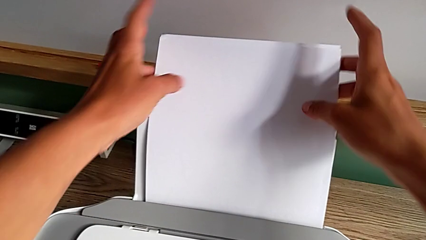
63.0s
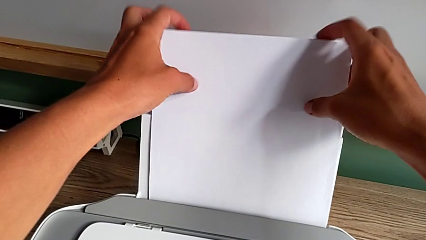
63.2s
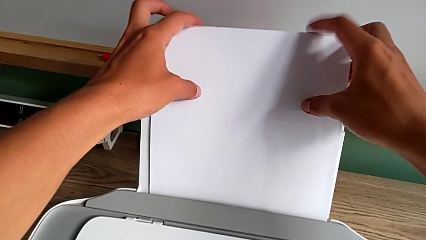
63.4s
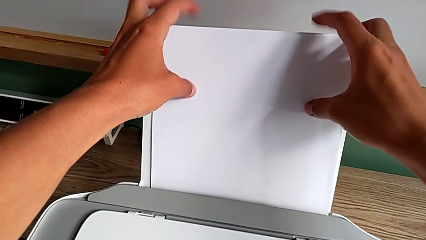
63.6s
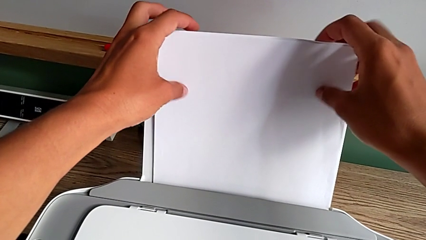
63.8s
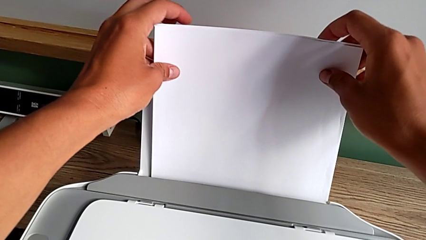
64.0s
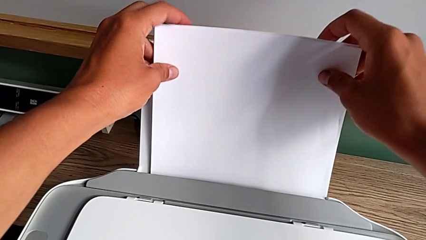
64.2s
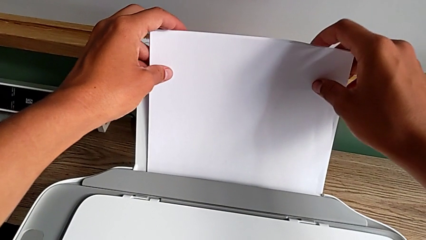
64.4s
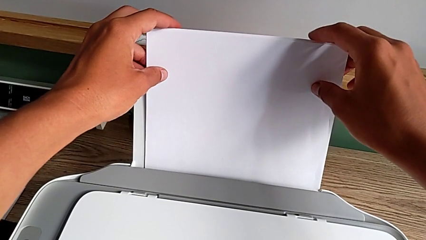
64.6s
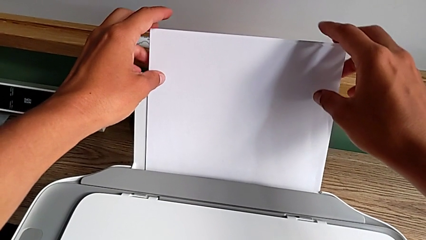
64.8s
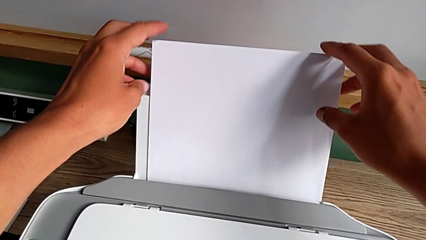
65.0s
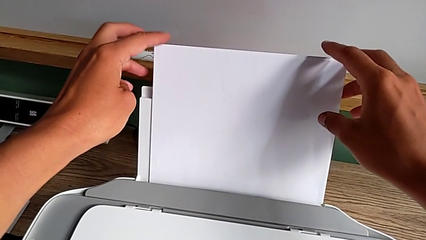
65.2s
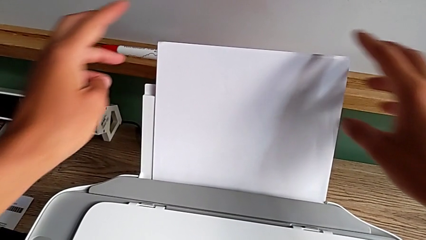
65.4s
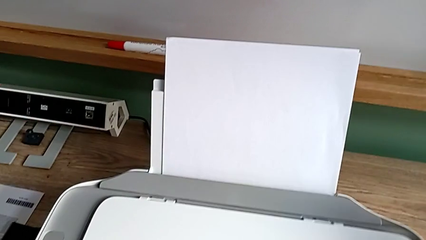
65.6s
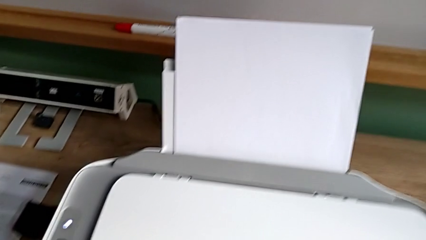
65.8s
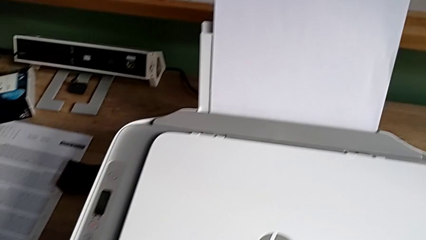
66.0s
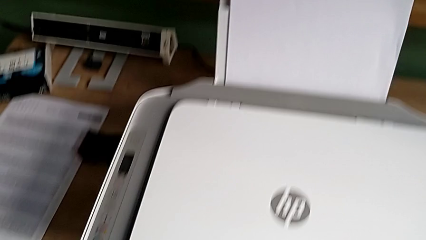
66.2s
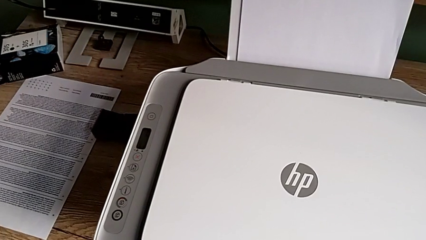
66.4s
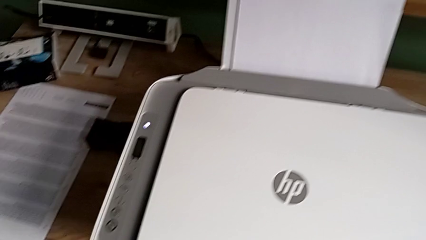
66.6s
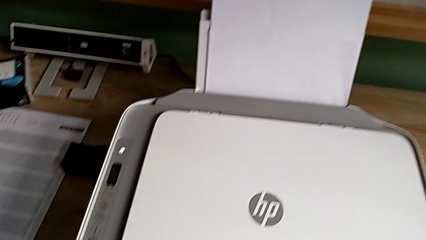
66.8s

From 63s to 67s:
The camera wearer is loading the paper stack to the printer. They insert the paper stack.

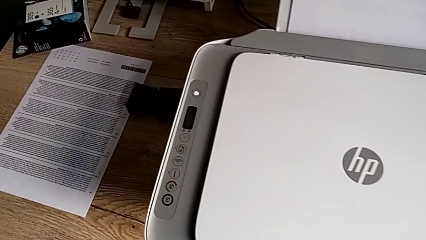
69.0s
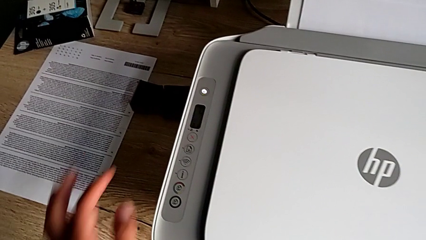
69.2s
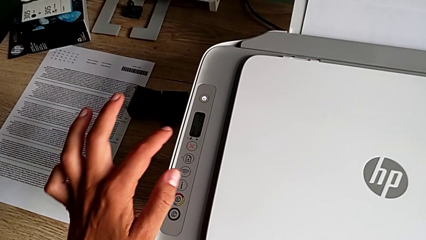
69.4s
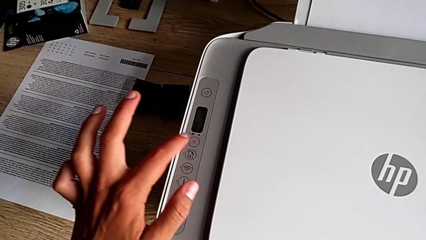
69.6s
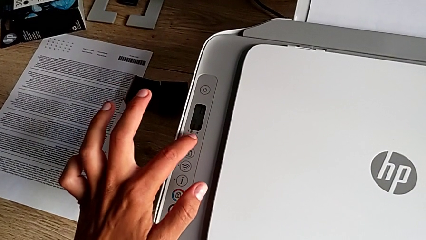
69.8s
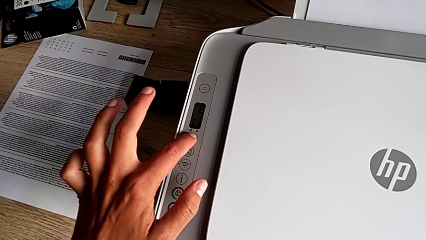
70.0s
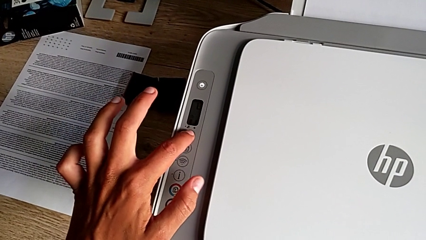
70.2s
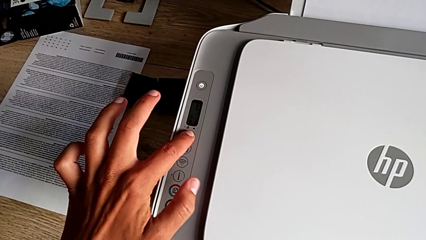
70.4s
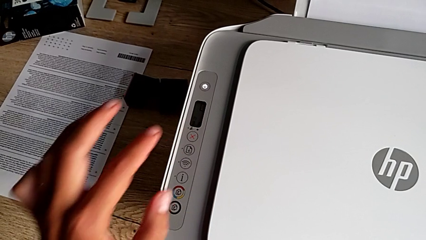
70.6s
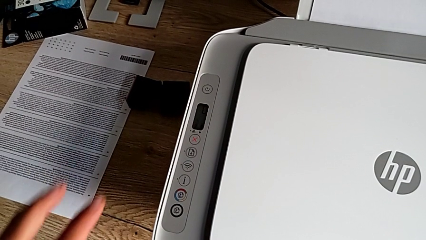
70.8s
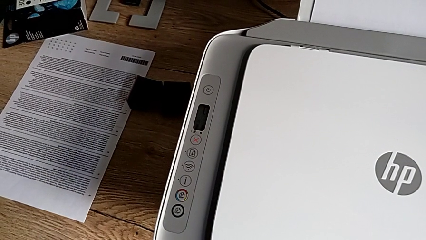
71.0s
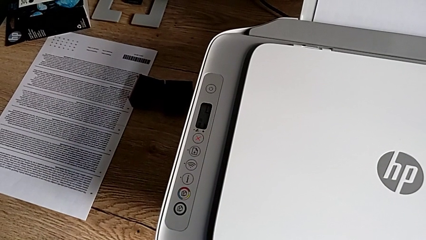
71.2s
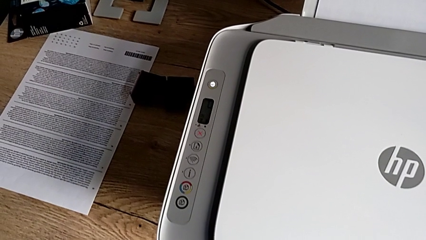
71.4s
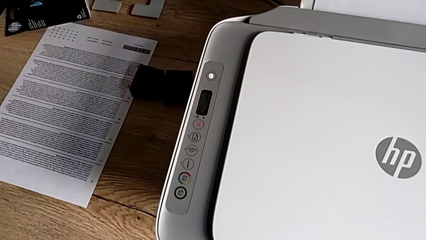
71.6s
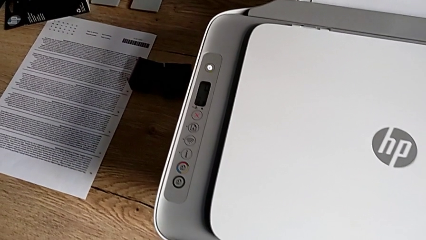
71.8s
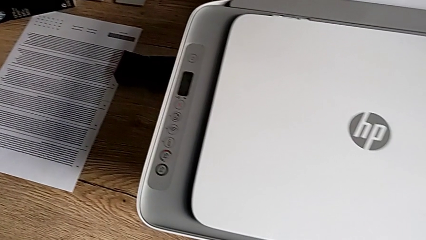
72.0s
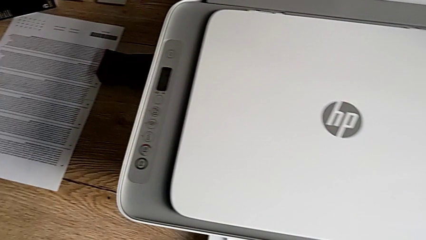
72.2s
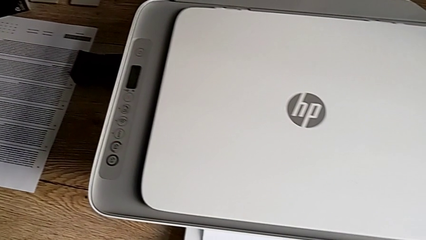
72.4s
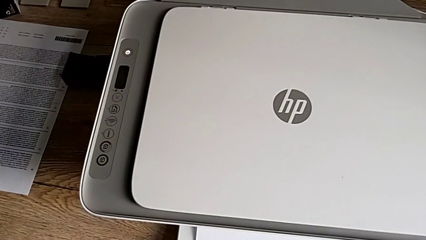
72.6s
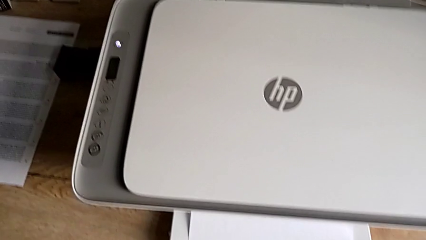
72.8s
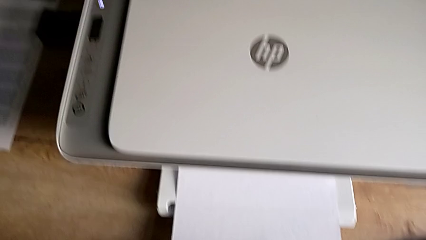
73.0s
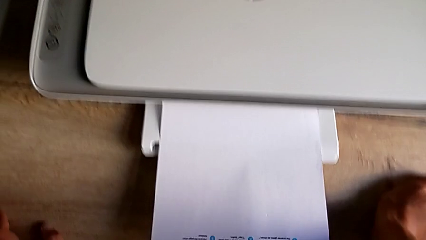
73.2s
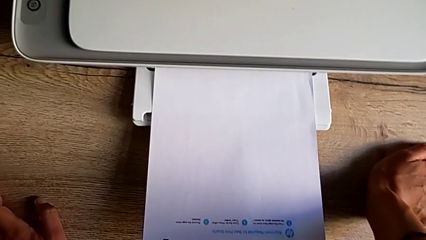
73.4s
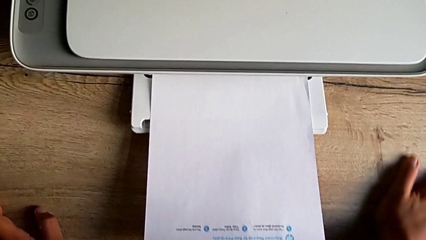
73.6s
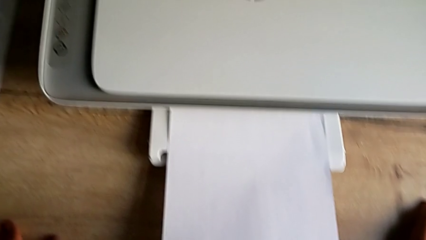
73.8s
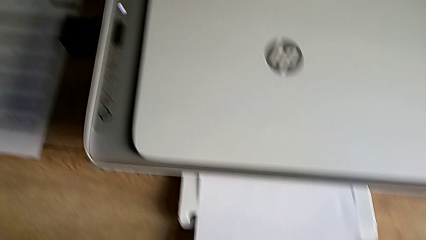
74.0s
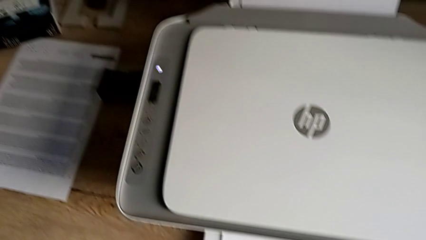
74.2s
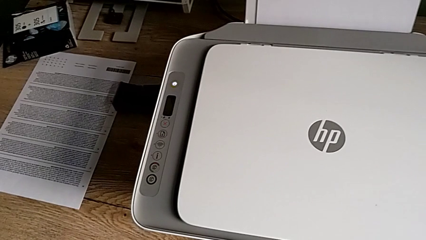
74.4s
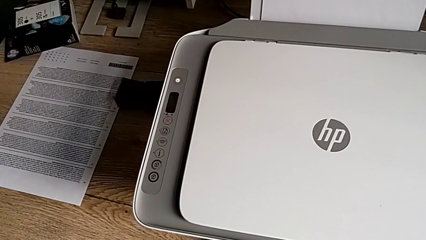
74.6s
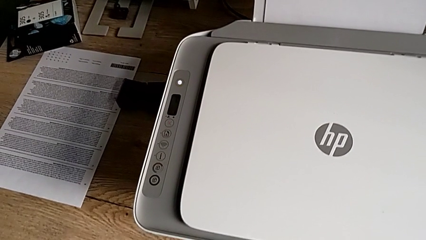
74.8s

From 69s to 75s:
The camera wearer stops the printer. They press the button.

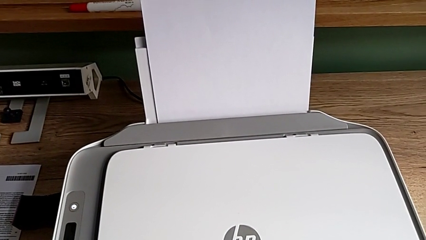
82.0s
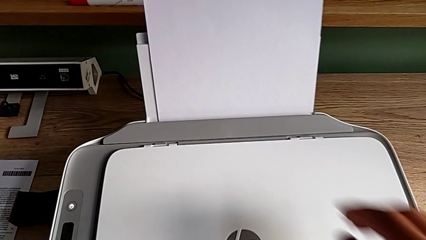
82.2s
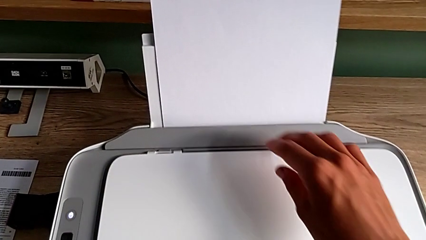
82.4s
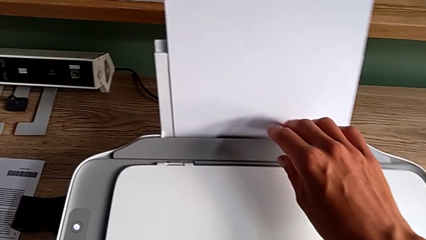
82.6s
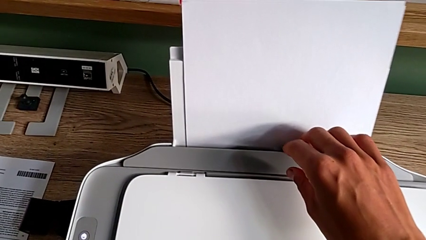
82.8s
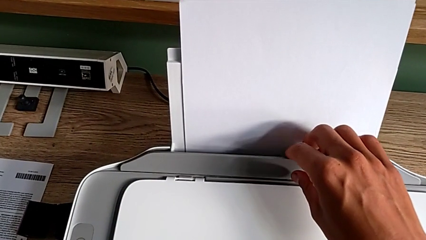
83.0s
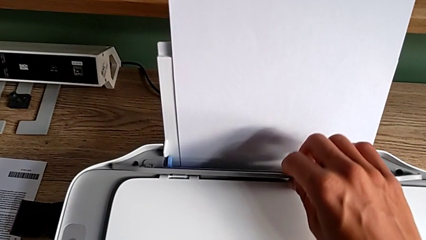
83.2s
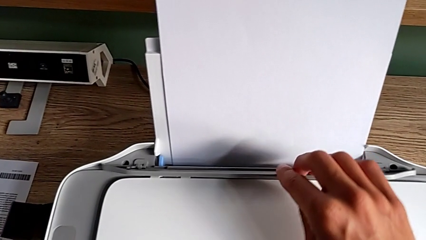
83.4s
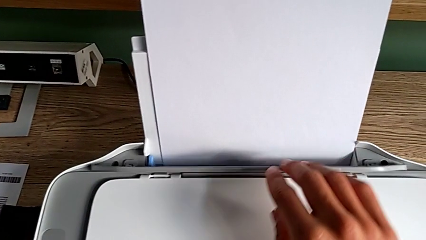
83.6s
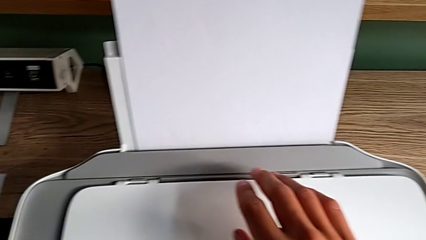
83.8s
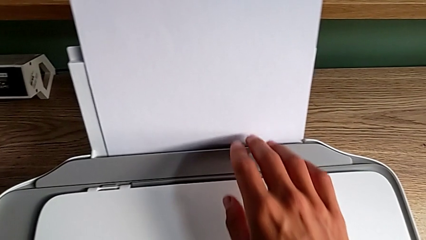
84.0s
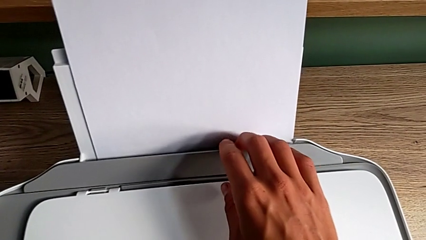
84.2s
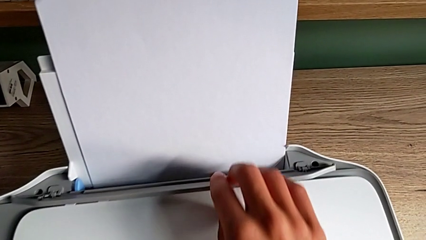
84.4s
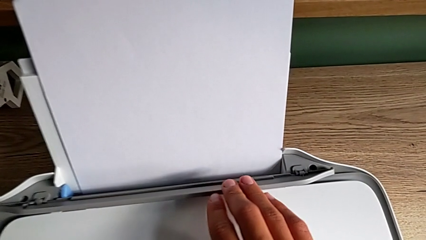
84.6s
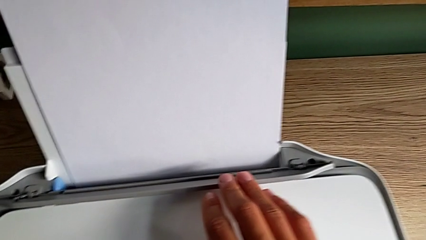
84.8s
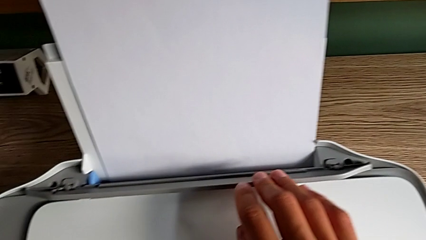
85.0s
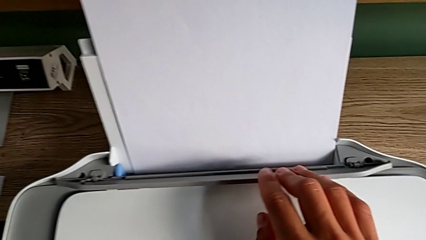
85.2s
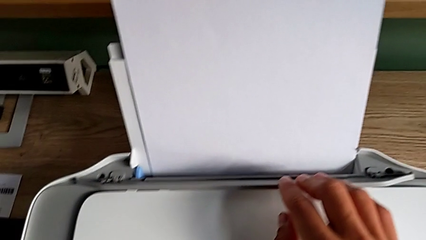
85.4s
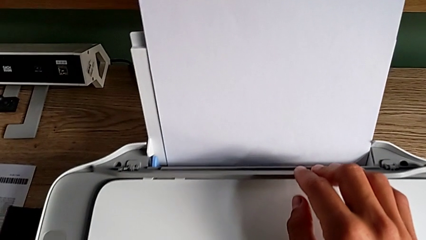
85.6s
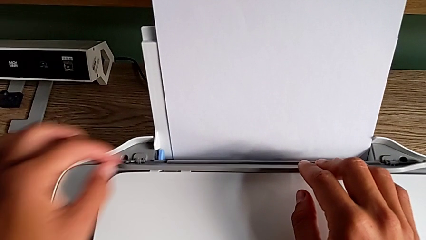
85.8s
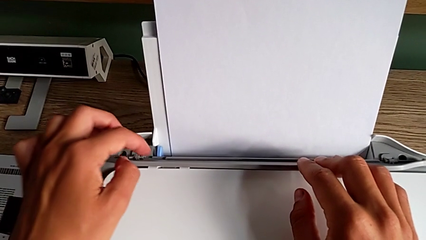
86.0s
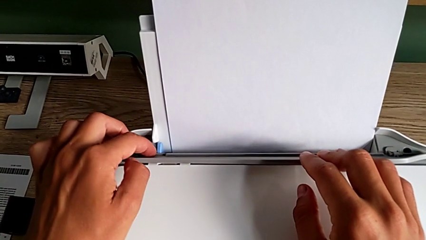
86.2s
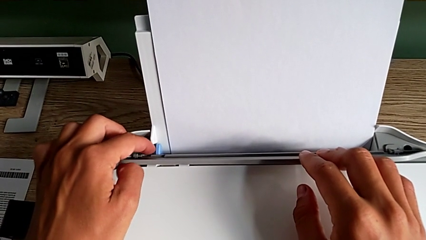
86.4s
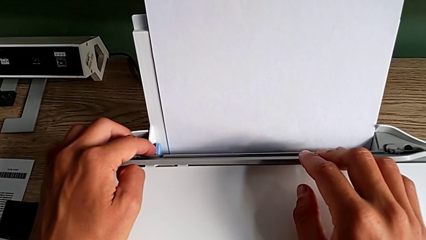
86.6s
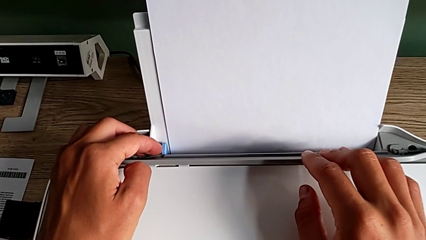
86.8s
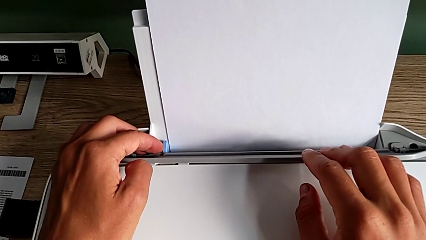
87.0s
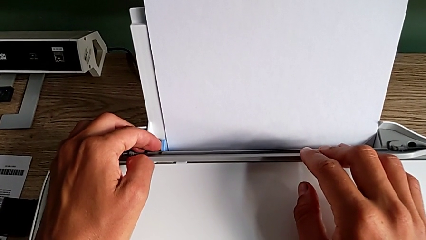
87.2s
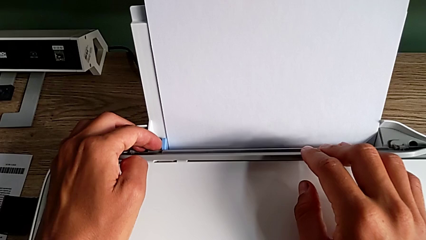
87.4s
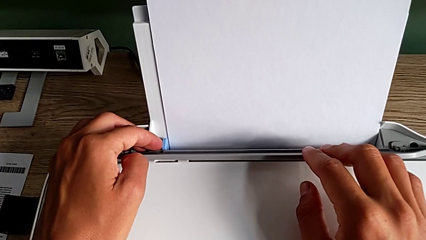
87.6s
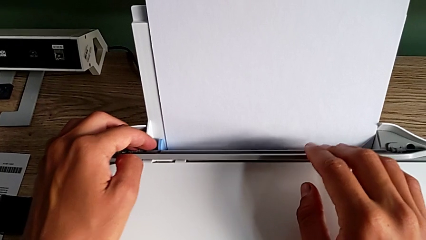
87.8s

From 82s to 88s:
The camera wearer is aligning the paper stack. They unlock the tray shield and begin to align the paper stack.
